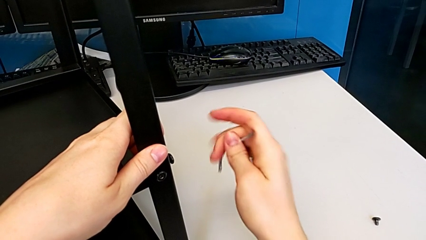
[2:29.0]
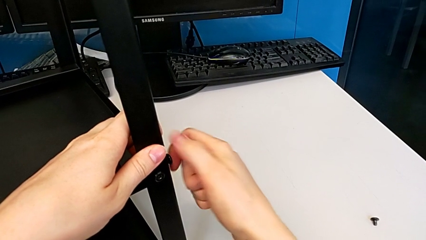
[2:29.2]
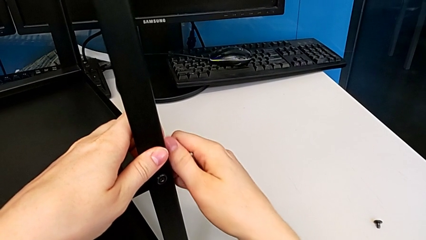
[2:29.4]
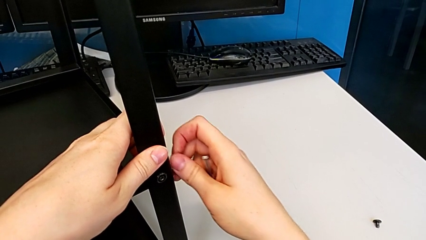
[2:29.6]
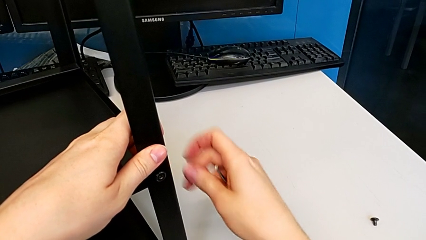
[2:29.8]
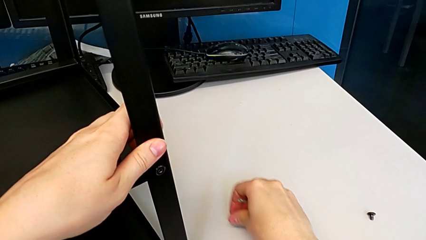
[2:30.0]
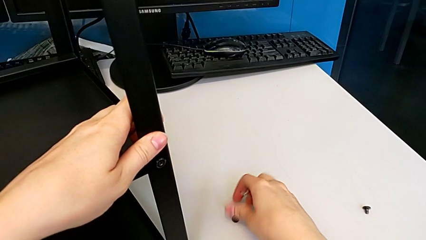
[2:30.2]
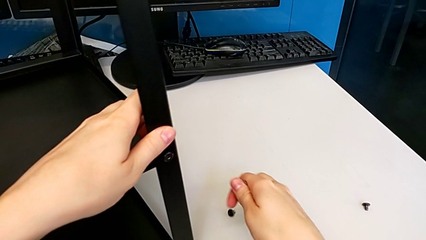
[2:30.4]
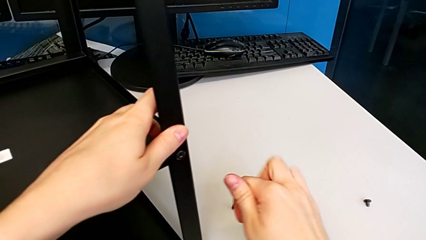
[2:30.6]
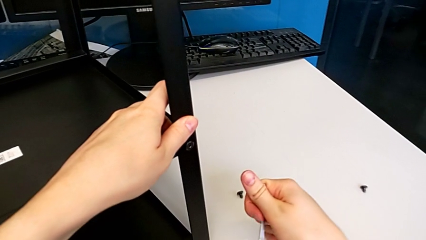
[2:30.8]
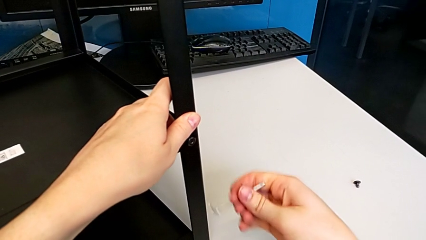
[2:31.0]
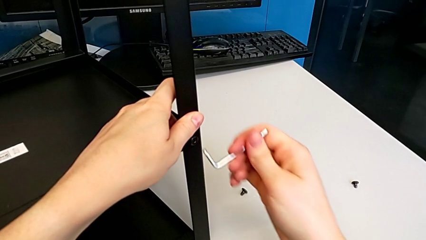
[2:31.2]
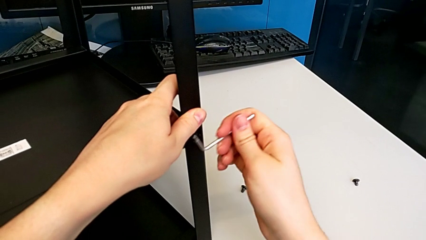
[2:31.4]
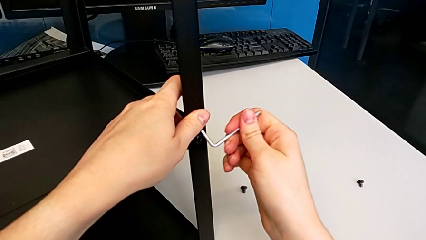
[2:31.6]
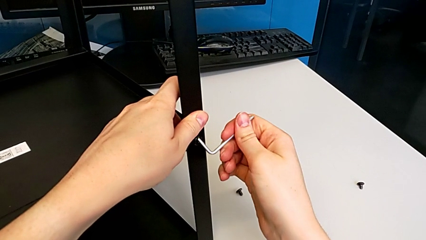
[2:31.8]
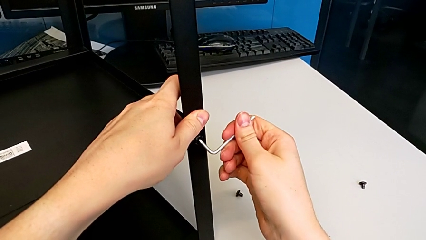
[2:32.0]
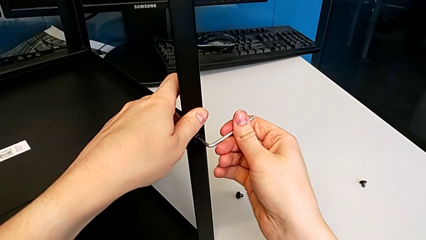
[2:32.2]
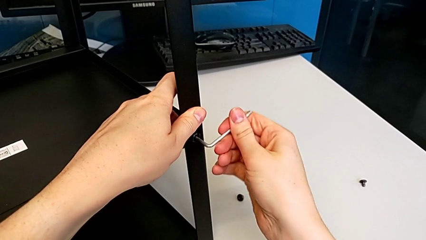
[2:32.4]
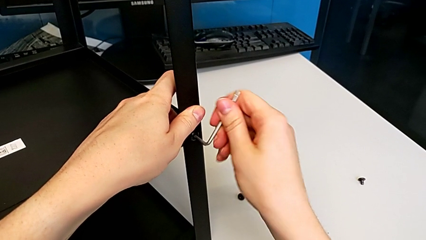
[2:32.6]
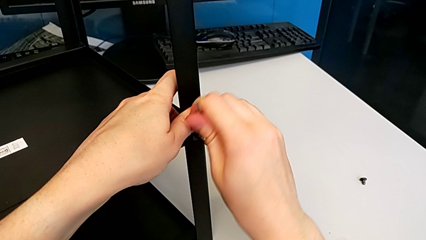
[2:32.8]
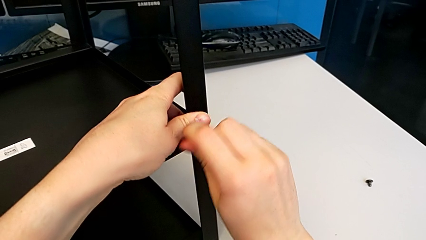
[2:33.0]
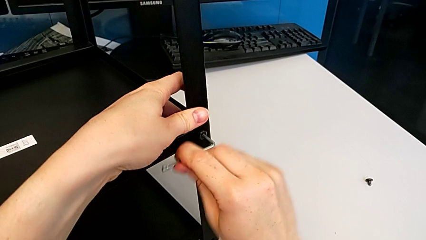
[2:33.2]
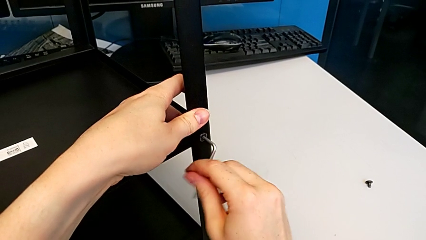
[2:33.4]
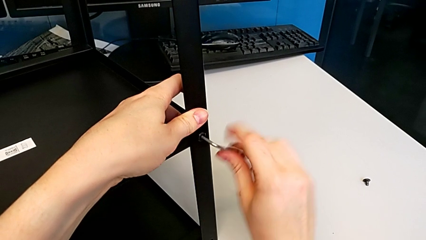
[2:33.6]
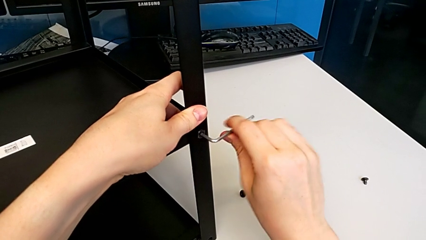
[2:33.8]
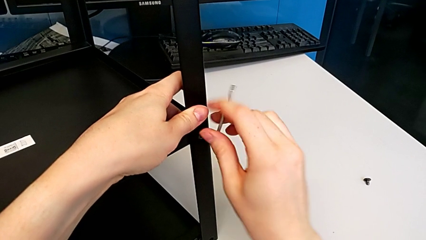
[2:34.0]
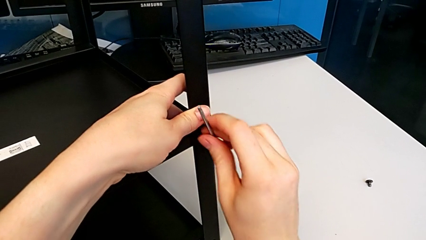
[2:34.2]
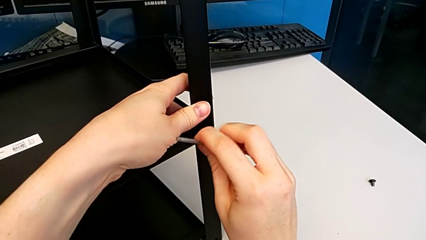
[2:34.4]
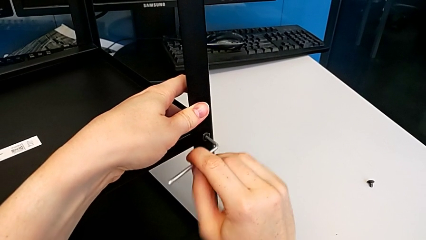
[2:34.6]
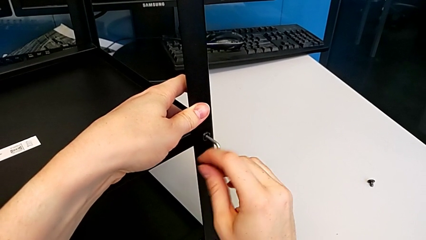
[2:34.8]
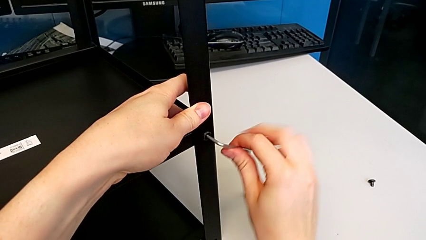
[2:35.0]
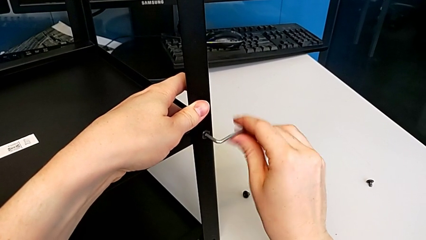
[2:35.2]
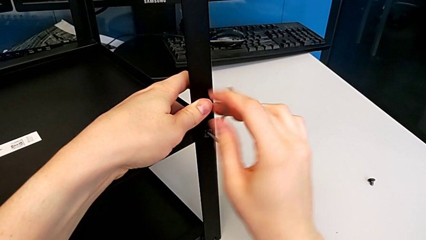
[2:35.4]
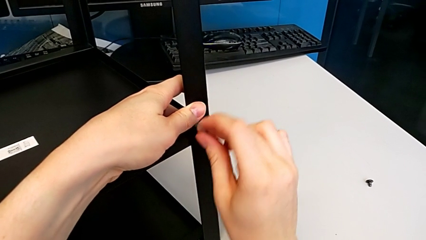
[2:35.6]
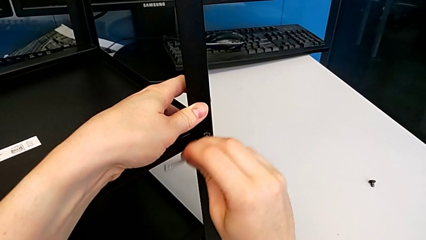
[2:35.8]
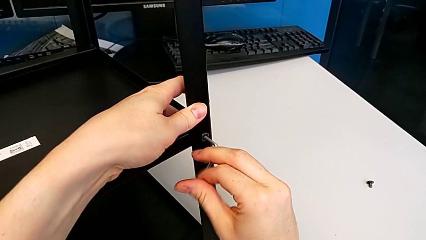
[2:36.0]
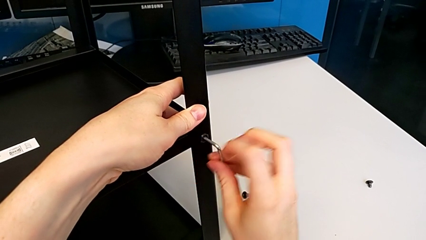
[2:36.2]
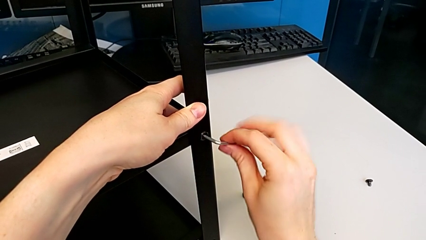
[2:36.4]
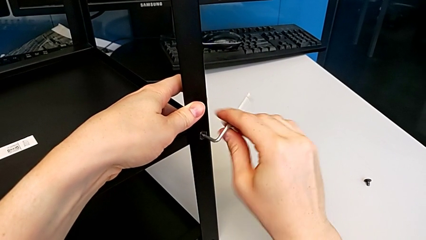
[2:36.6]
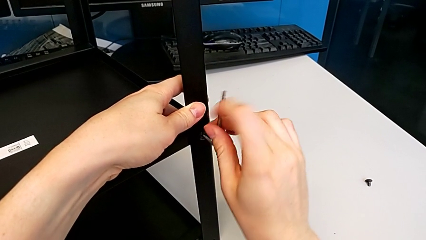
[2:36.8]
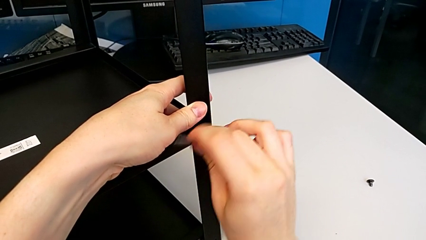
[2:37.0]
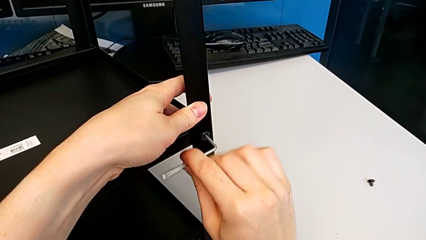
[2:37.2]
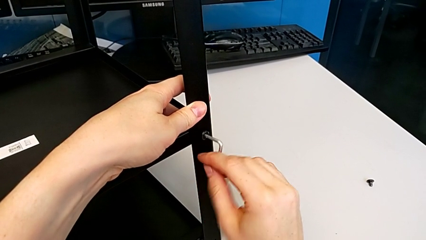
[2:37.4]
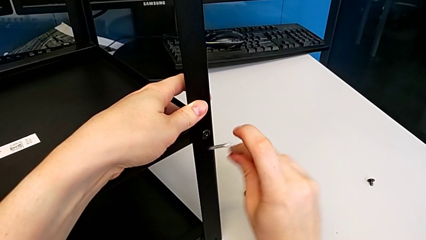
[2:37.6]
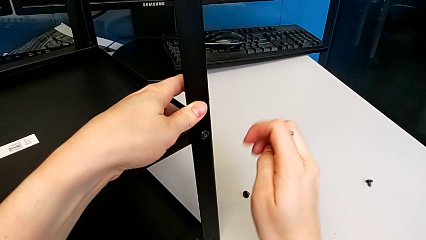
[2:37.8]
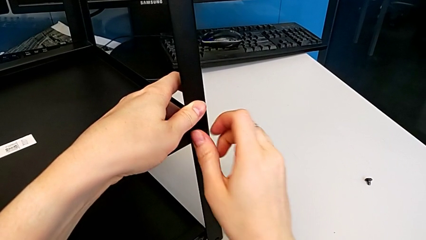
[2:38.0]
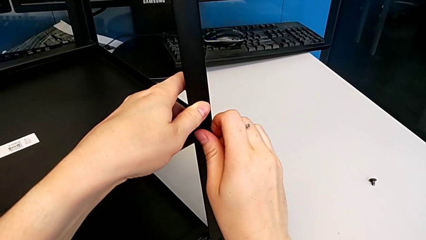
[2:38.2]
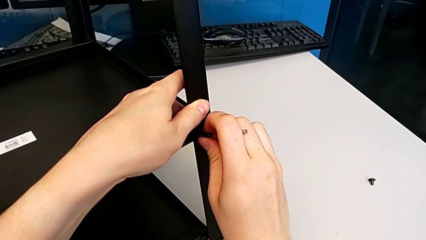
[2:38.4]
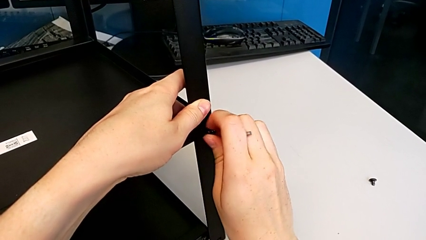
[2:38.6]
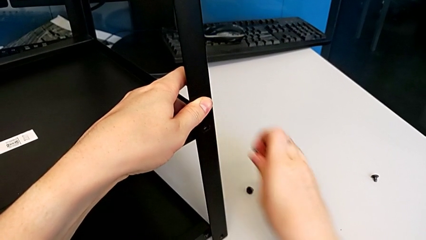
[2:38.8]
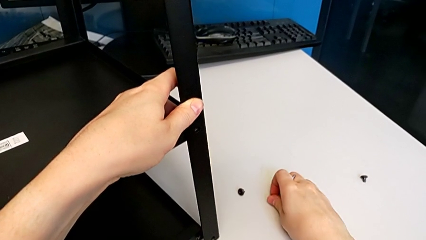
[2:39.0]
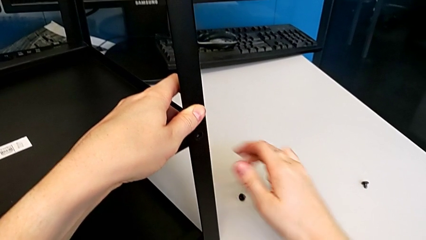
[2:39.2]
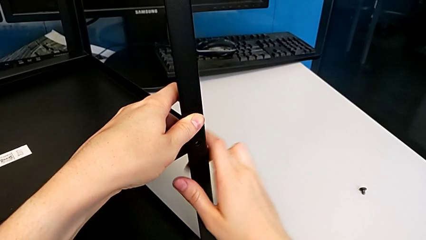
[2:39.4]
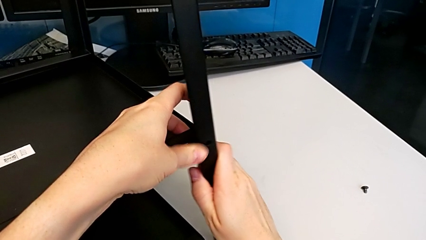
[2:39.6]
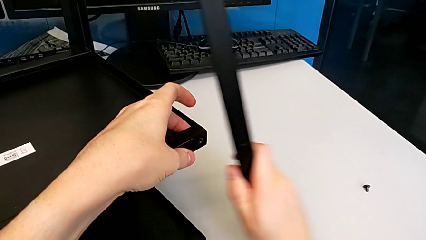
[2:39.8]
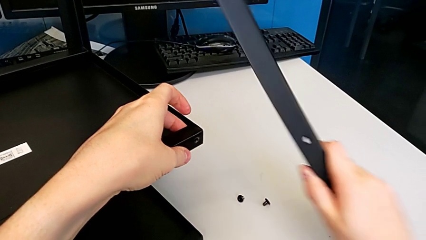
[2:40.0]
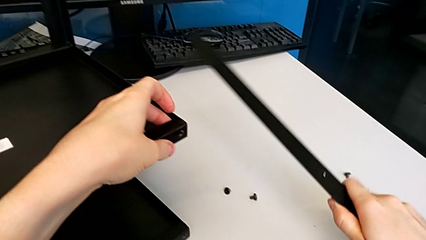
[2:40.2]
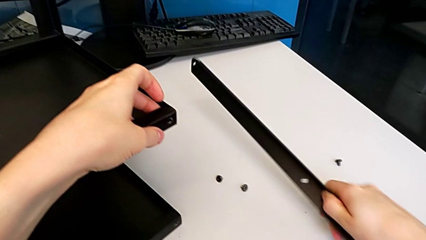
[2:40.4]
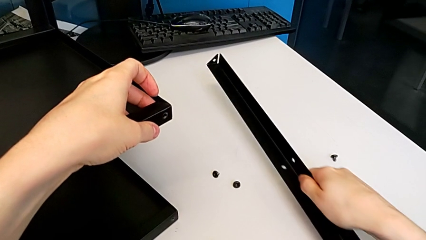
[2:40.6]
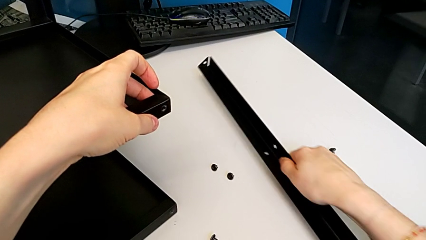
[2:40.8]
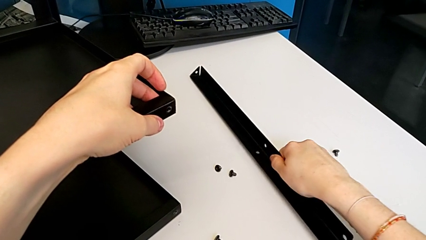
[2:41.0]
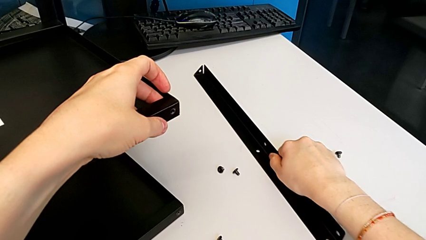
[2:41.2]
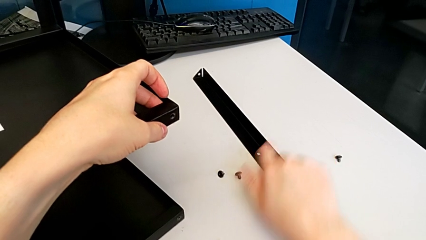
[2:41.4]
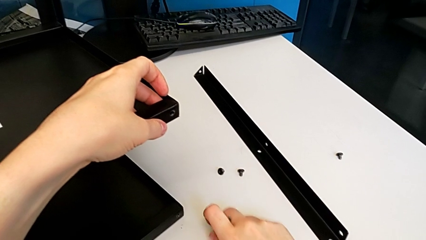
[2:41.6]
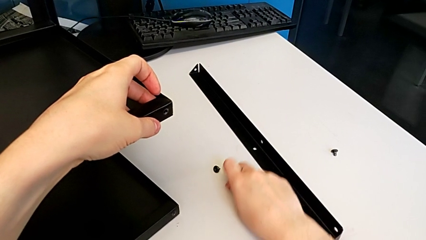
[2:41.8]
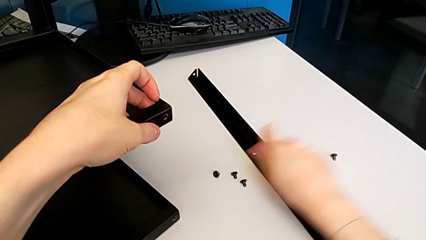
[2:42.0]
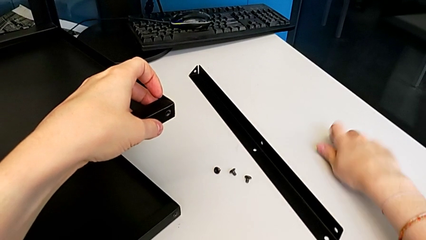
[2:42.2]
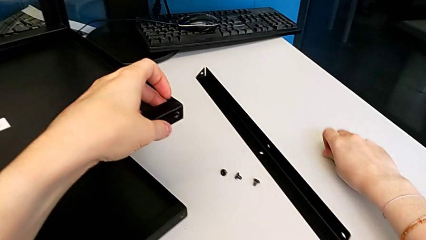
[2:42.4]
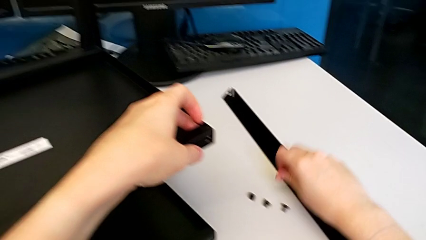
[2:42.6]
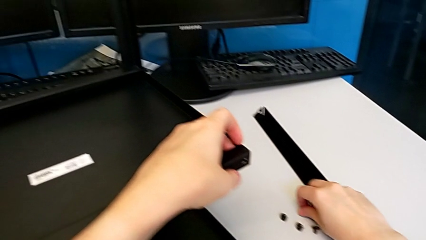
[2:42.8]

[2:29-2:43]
The camera wearer is disassembling the first leg. They disassemble the hex socket head, place it, insert the Allen wrench, unscrew the hex socket head, withdraw the Allen wrench, disassemble the hex socket head, place it, disassemble the first leg, place it, slide the hex socket head and grab it.

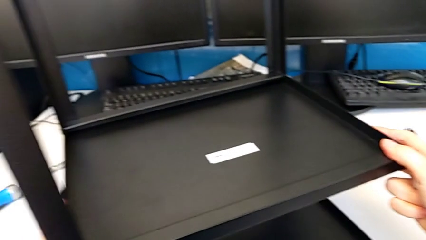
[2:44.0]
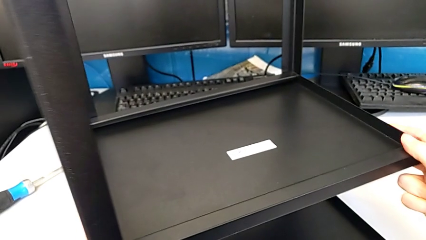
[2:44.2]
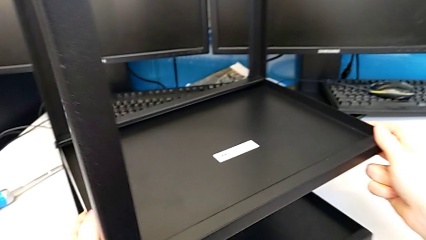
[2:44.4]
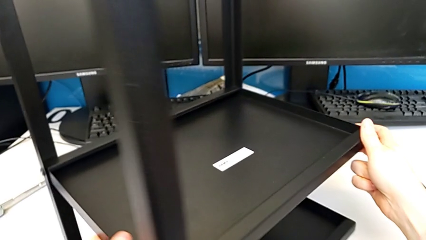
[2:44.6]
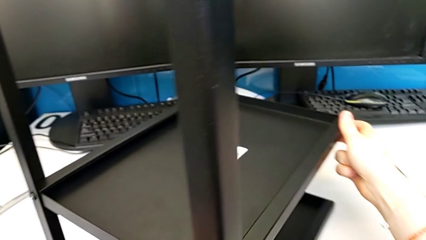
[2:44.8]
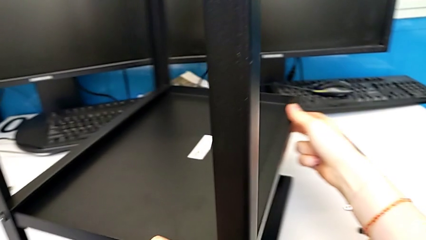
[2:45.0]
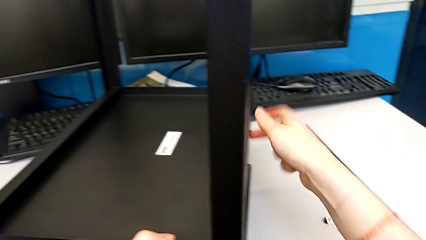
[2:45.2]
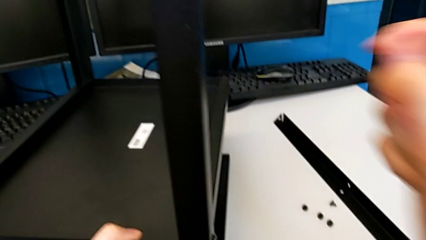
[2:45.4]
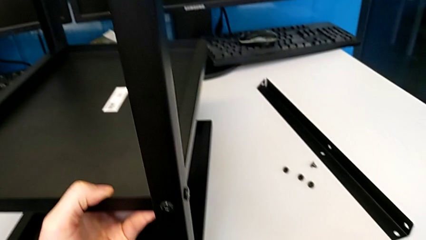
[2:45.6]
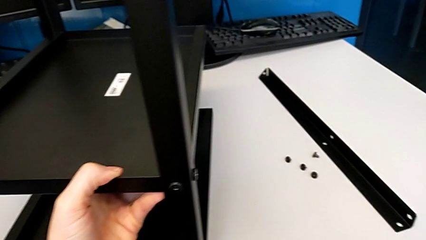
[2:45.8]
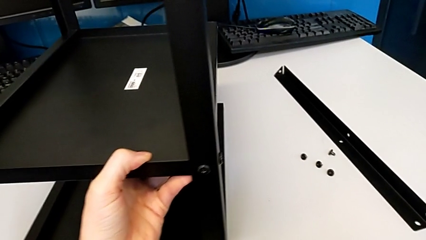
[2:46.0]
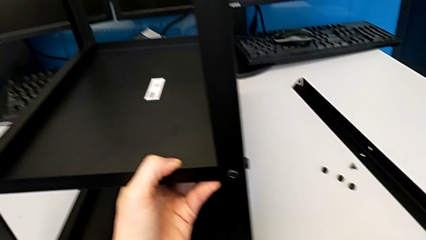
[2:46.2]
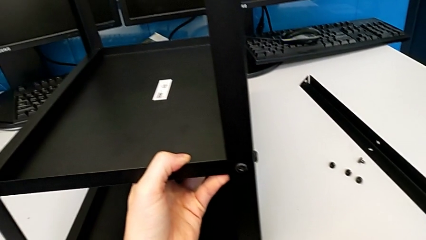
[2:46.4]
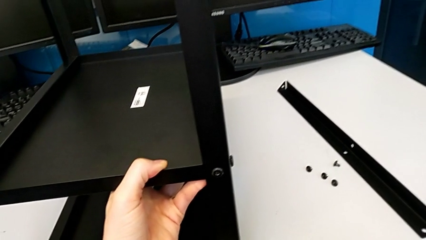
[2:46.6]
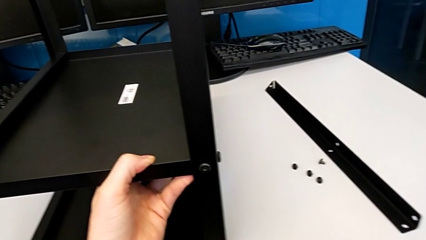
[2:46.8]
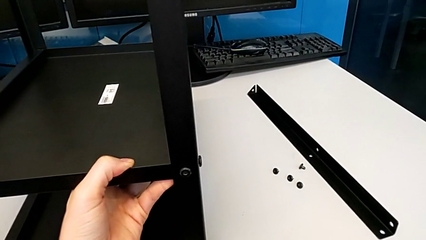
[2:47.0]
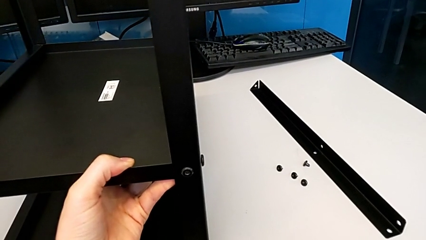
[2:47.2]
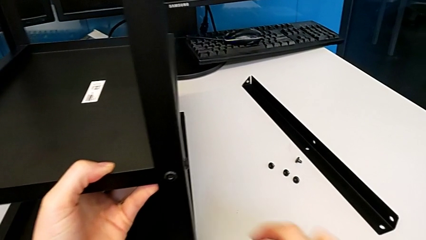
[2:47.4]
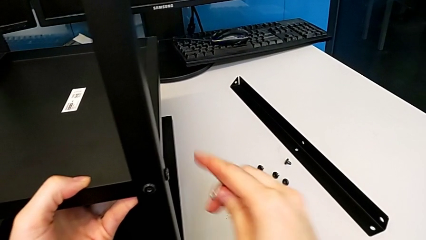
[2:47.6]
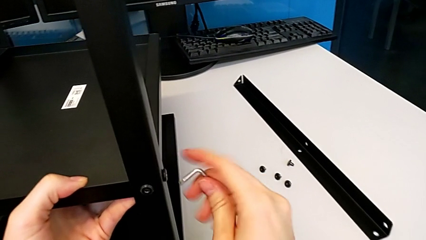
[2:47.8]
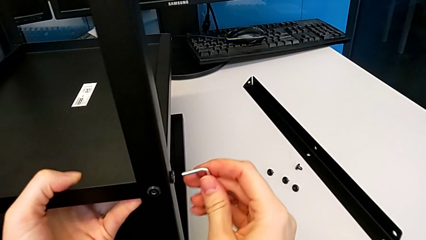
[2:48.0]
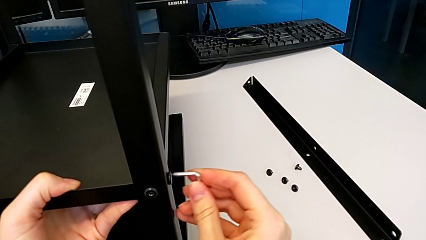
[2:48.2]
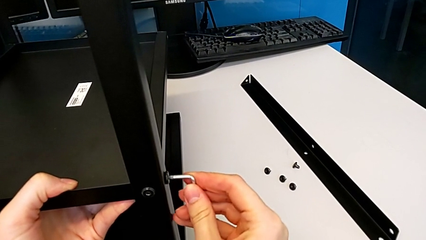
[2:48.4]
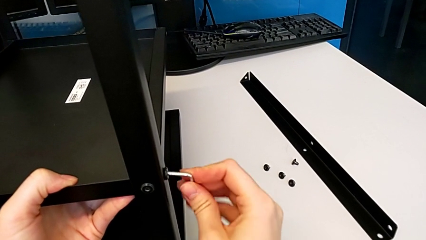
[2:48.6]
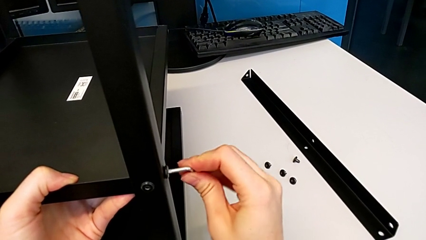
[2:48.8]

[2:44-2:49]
The camera wearer is disassembling the second leg. They rotate the nightstand and insert the Allen wrench.
